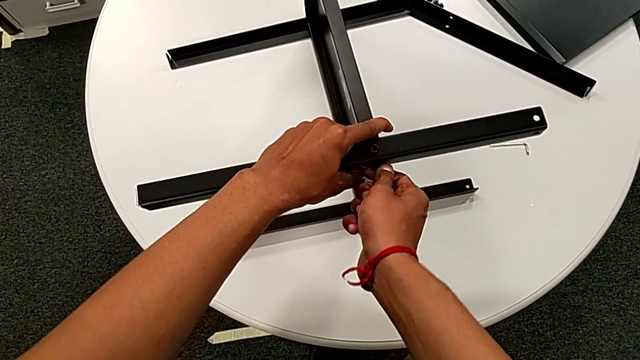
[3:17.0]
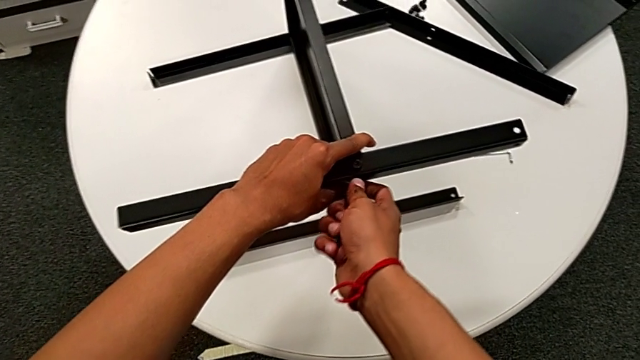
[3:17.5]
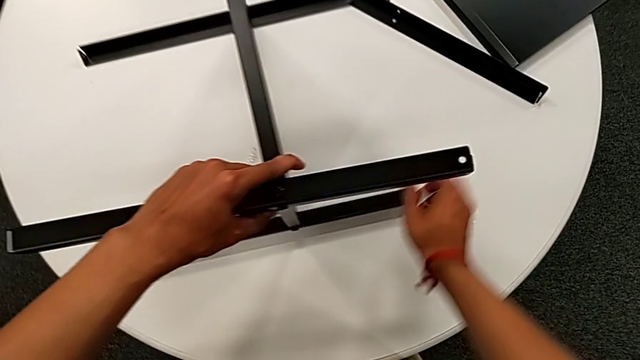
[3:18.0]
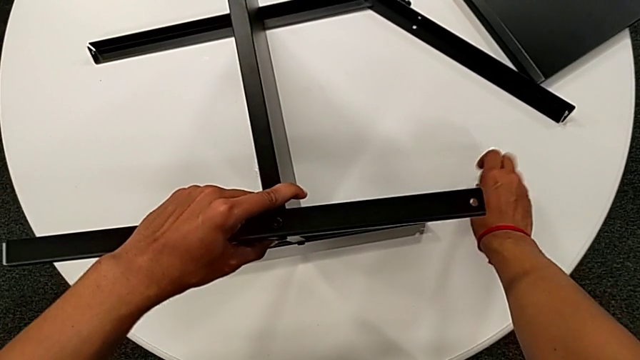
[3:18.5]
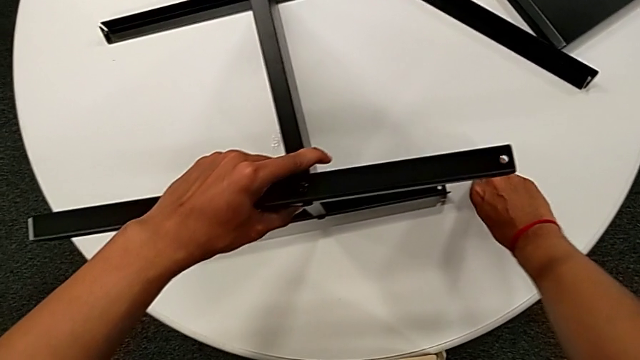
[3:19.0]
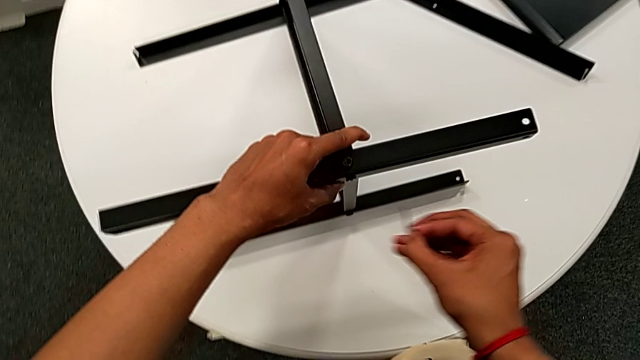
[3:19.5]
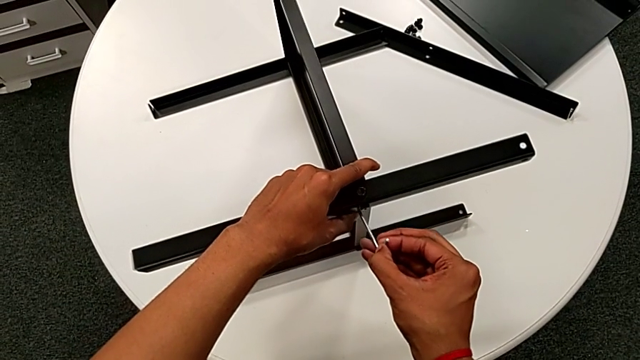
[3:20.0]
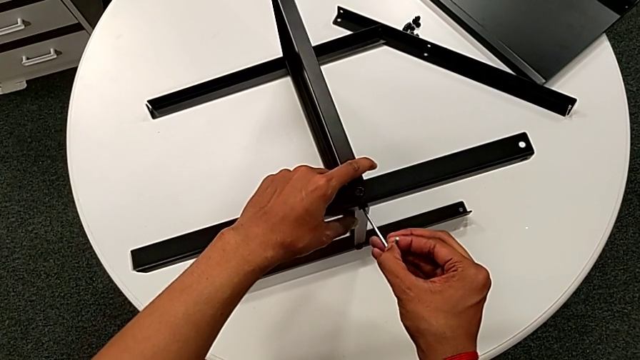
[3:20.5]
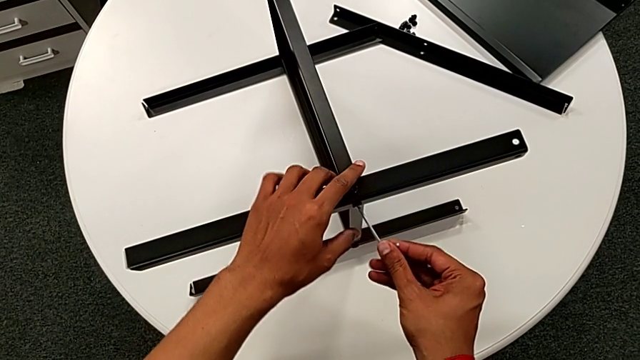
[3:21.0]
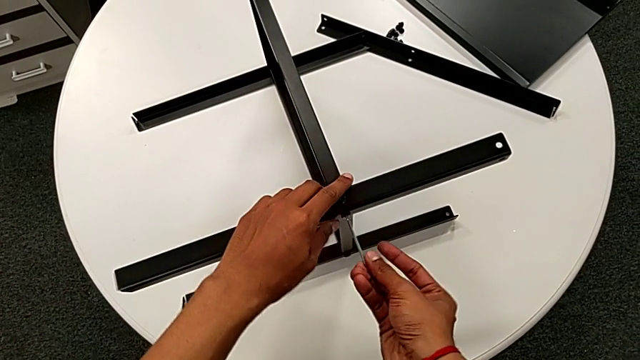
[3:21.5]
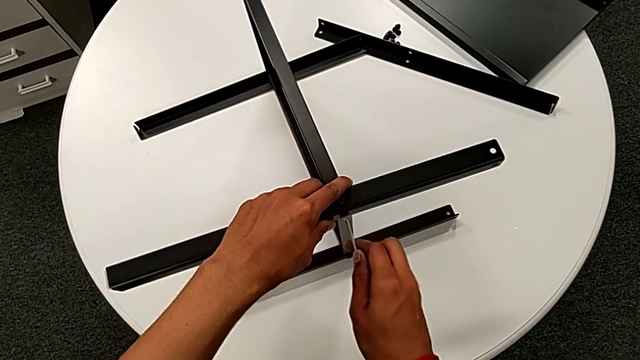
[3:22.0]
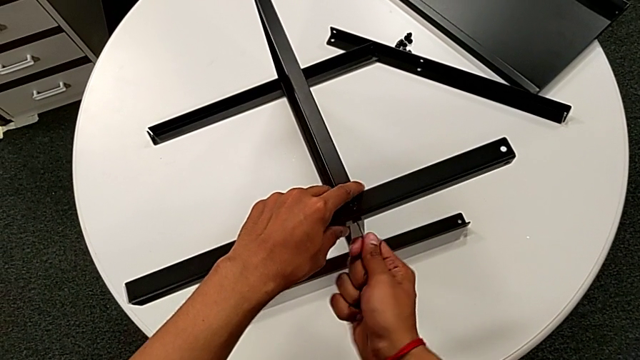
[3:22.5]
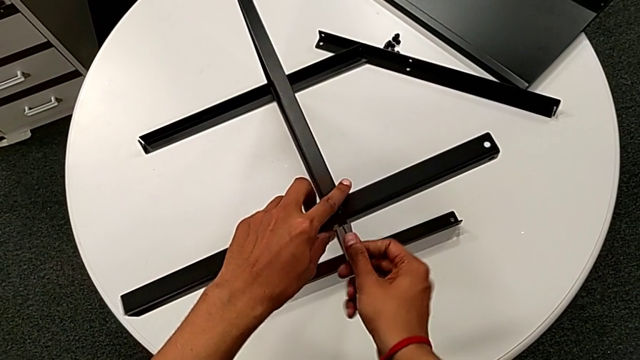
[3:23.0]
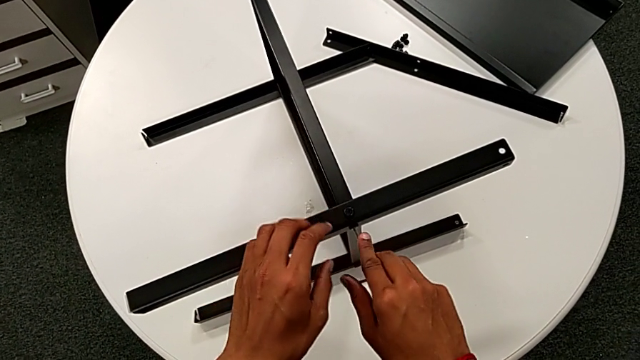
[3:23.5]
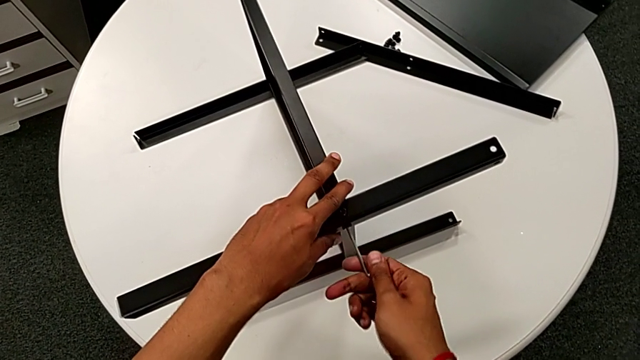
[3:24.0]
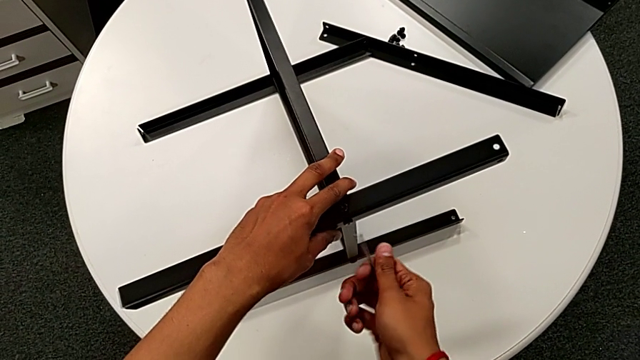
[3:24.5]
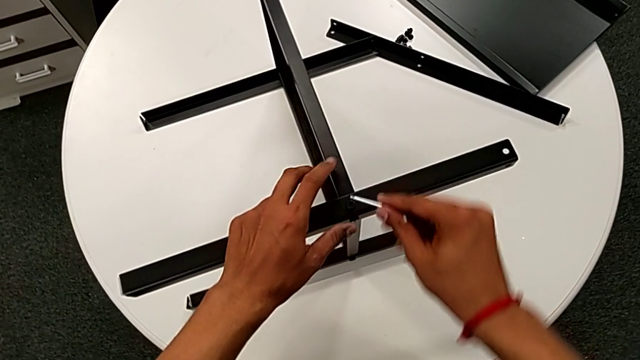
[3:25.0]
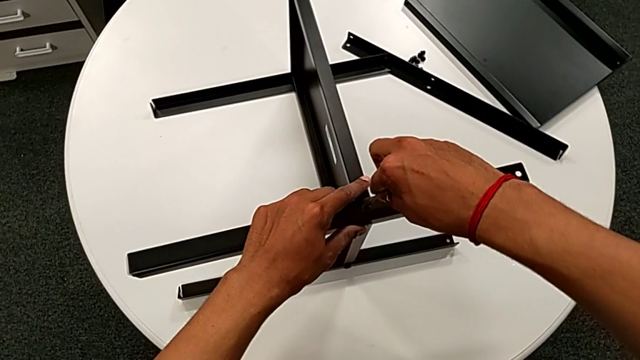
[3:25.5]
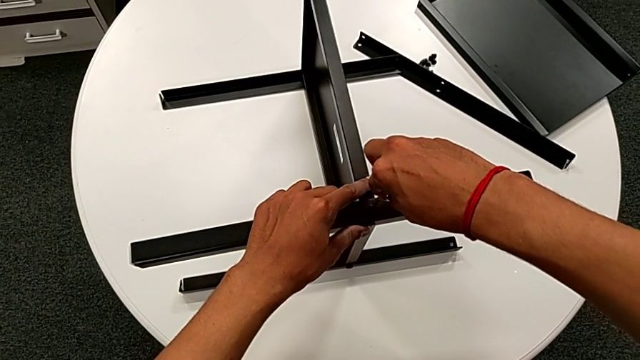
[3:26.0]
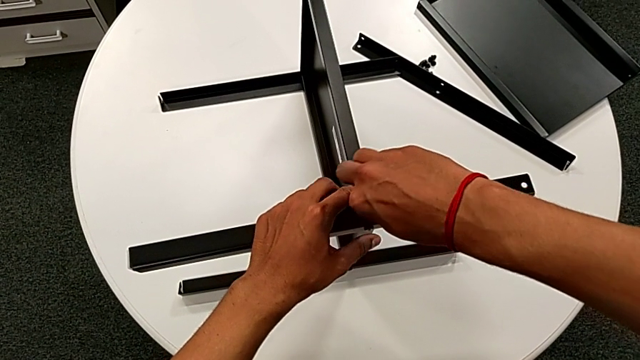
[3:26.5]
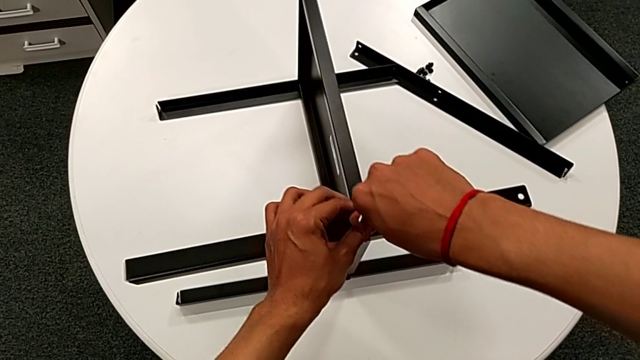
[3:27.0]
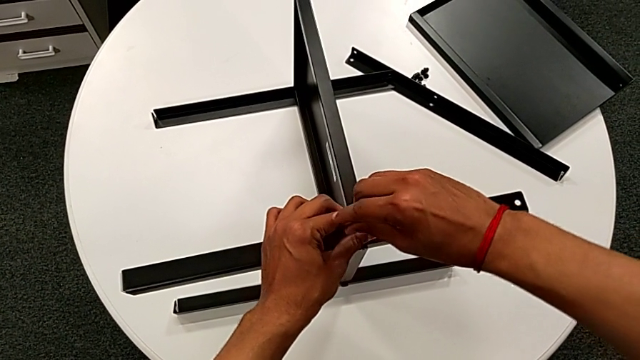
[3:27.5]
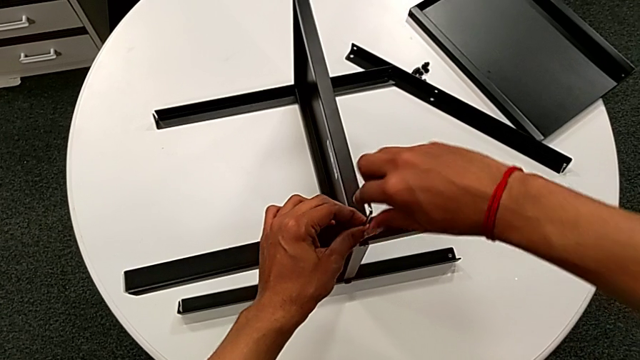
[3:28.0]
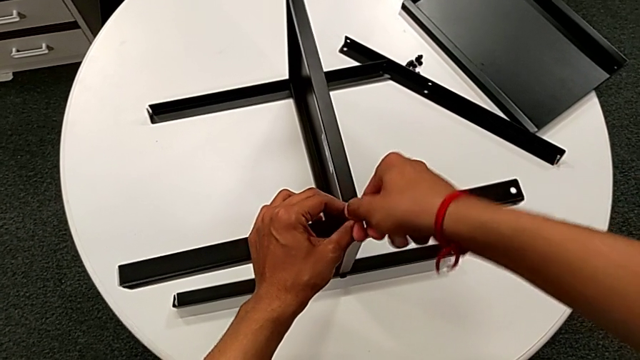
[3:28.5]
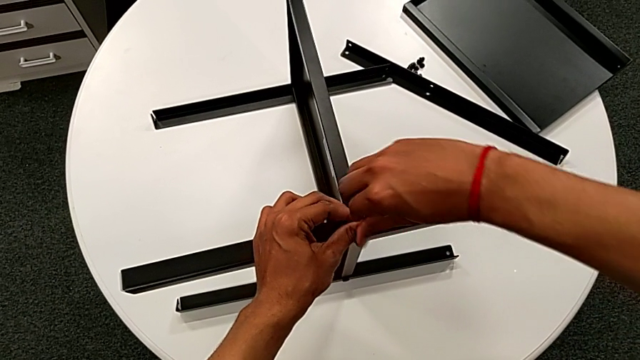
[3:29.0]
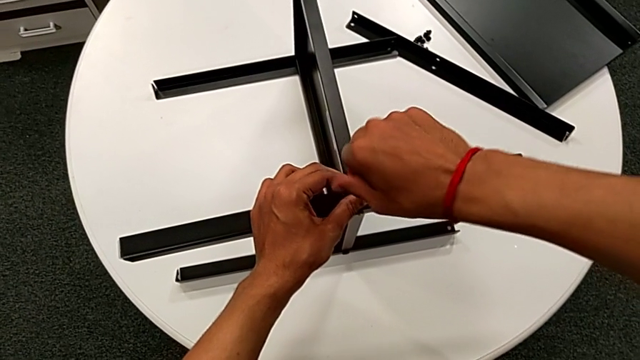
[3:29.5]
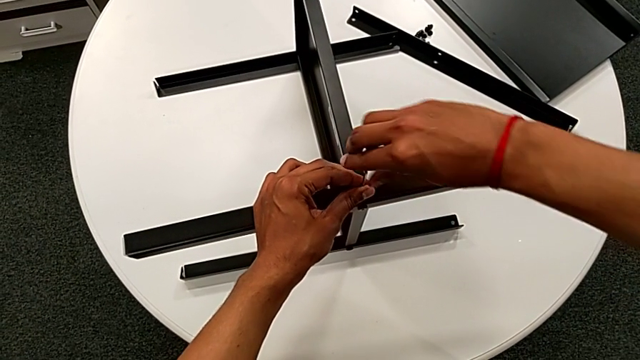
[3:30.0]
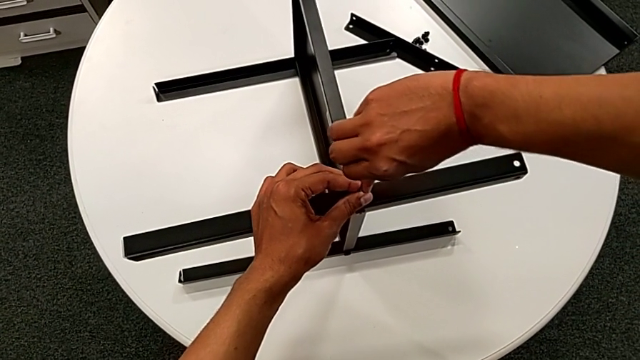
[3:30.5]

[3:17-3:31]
The camera wearer is assembling the third leg to the middle shelf. They approach the Allen wrench, grab it, approach the hex socket head, insert the Allen wrench, screw the hex socket head, withdraw the Allen wrench, insert it and screw the hex socket head.

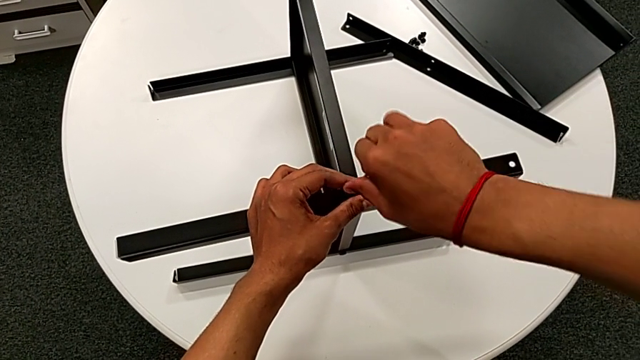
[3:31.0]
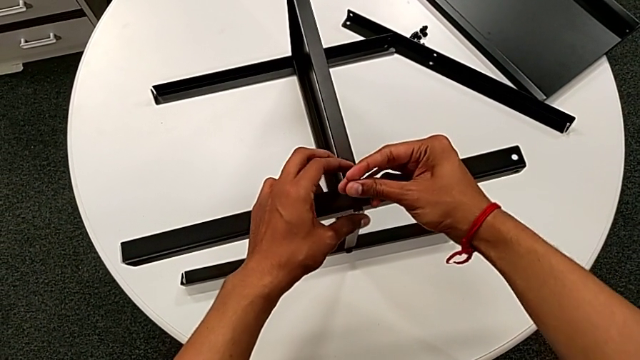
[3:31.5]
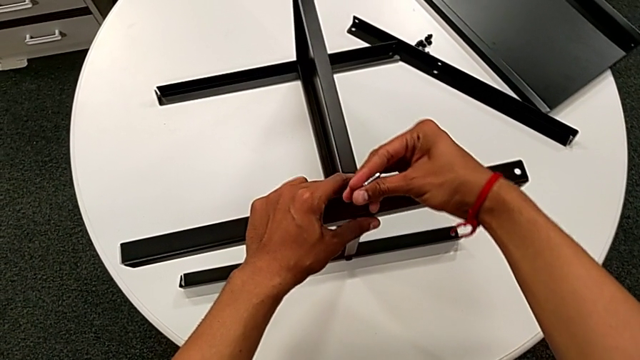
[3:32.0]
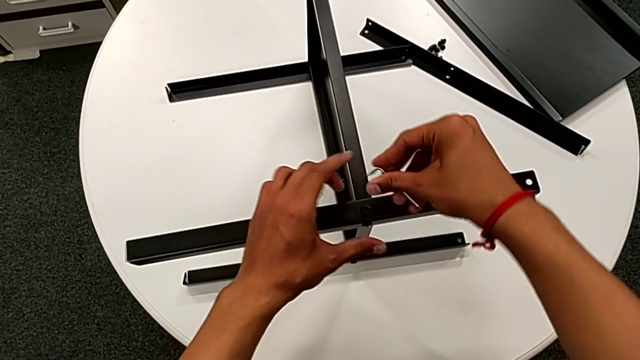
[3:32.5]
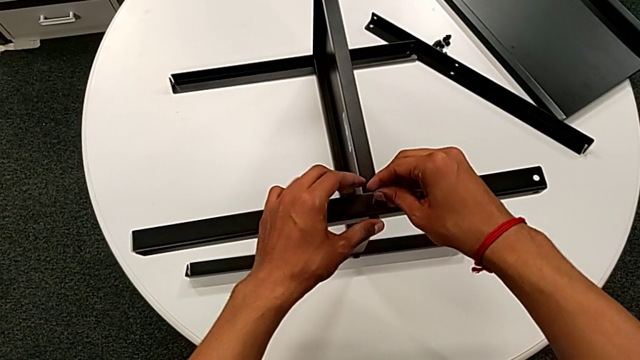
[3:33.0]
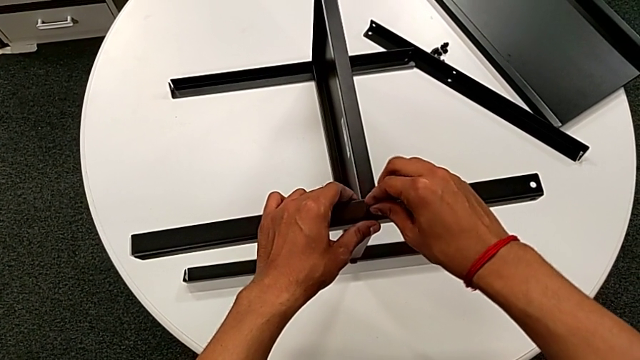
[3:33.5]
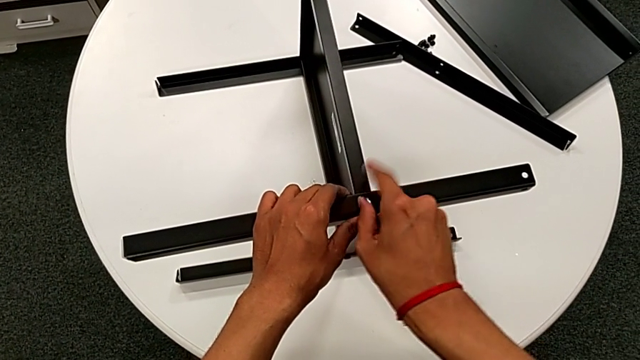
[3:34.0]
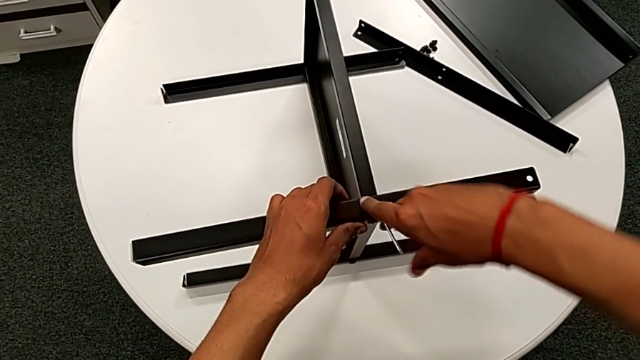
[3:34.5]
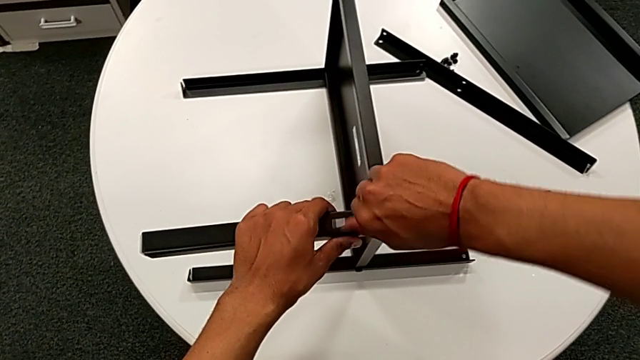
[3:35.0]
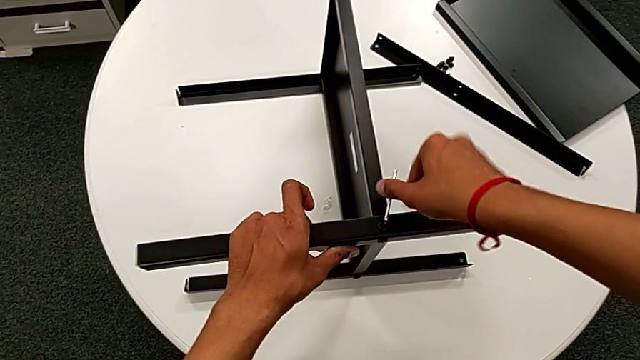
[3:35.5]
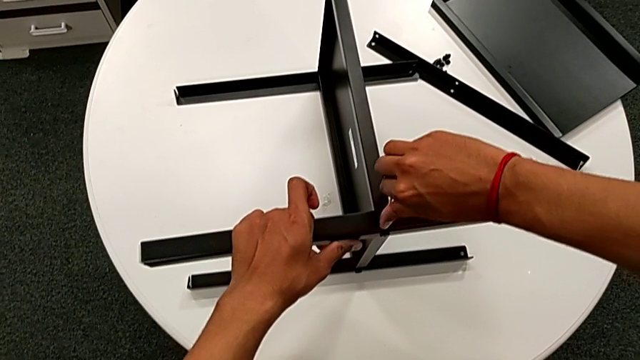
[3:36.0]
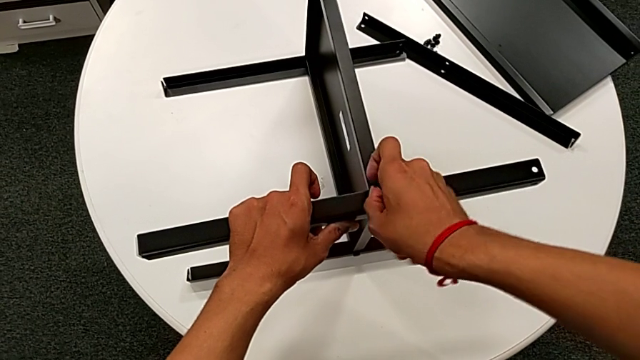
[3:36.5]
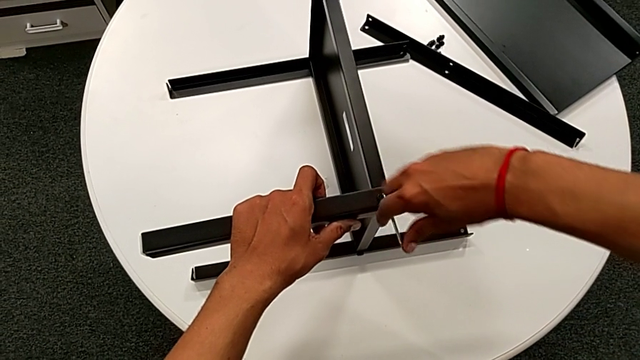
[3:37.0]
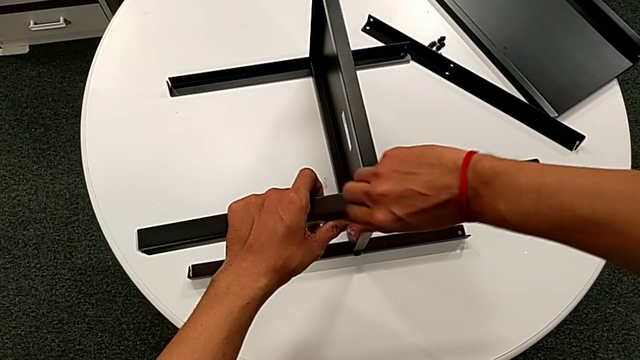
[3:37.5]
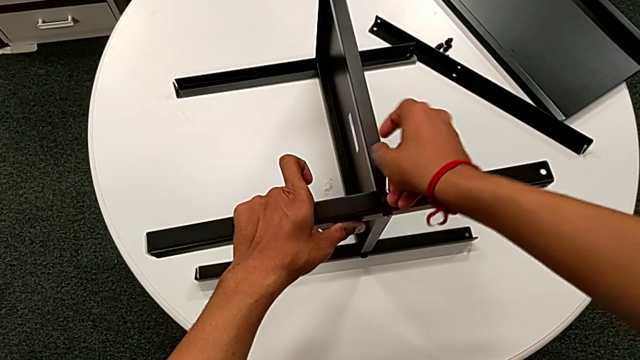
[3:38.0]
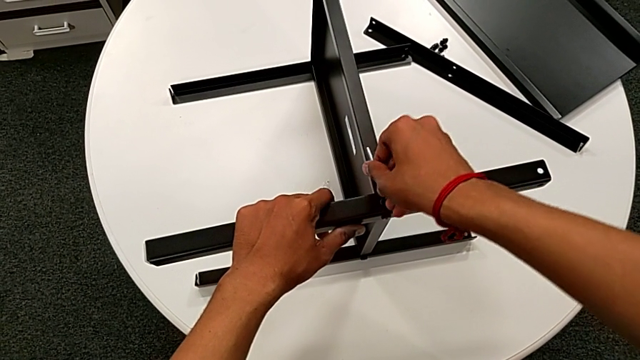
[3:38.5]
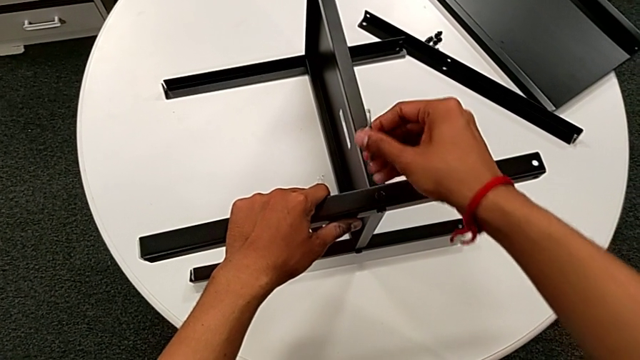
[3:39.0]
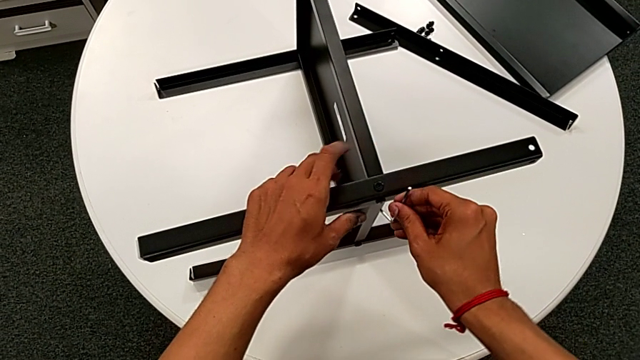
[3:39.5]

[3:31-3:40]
The camera wearer is assembling the third leg to the middle shelf. They withdraw the Allen wrench, rotate it, insert it, screw the hex socket head, withdraw the Allen wrench and approach the hex socket head.
